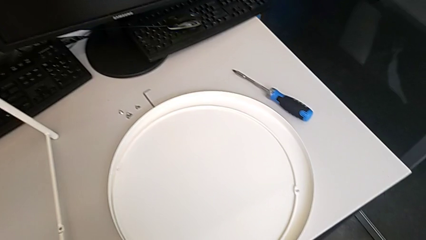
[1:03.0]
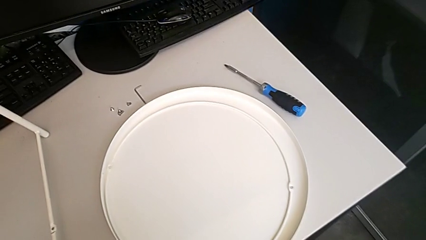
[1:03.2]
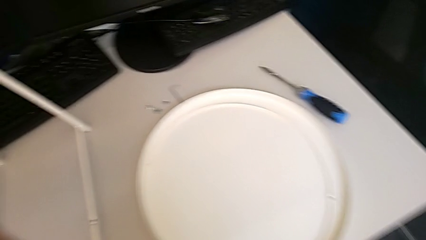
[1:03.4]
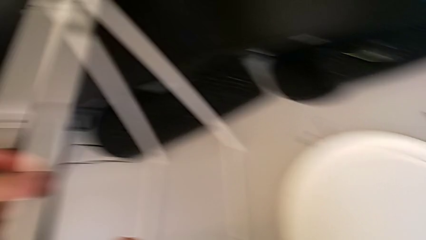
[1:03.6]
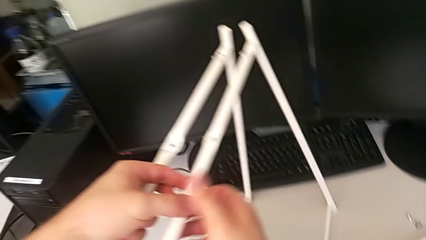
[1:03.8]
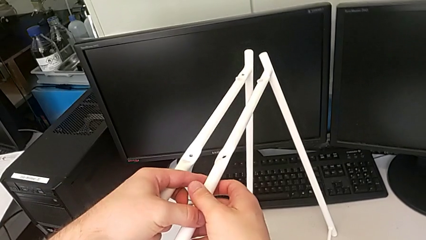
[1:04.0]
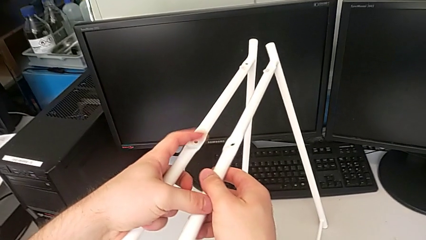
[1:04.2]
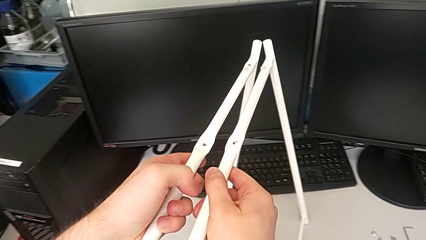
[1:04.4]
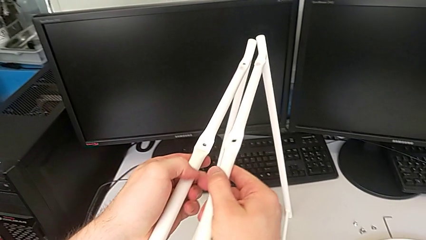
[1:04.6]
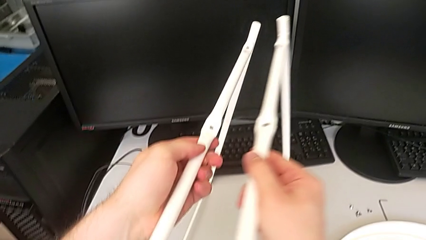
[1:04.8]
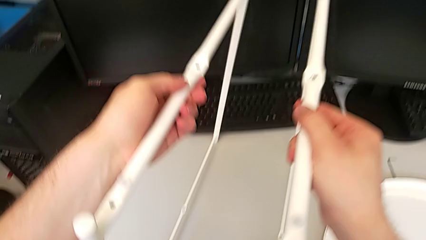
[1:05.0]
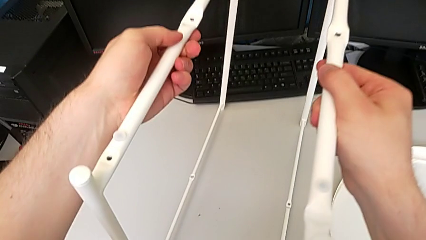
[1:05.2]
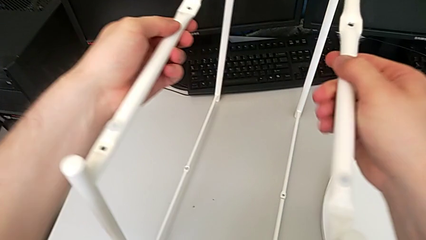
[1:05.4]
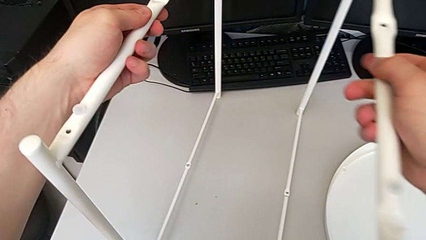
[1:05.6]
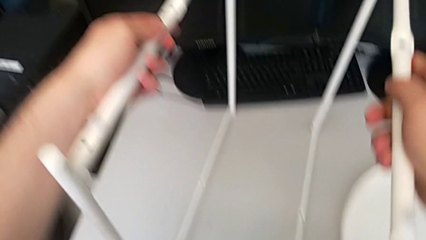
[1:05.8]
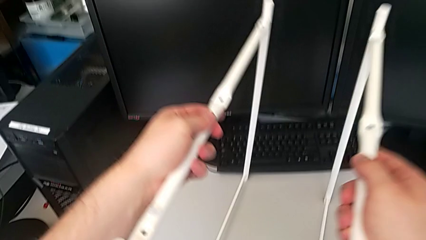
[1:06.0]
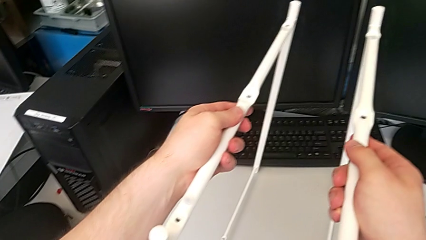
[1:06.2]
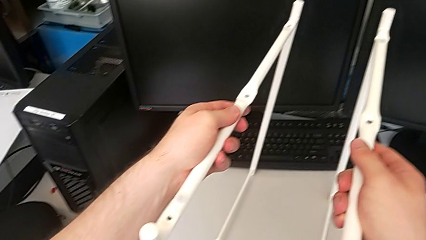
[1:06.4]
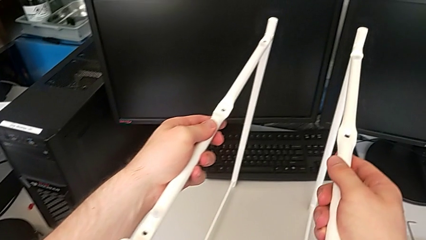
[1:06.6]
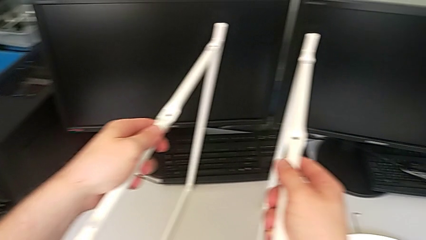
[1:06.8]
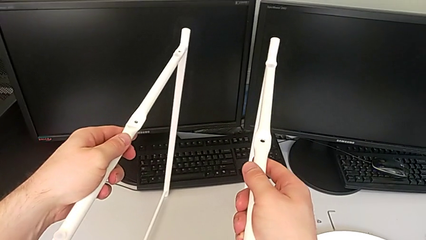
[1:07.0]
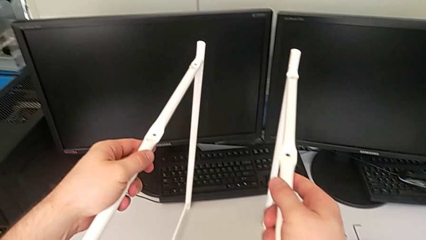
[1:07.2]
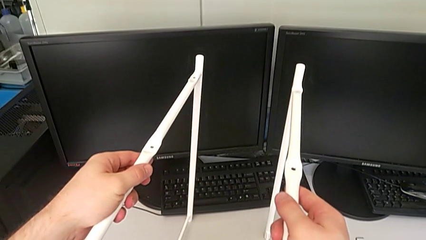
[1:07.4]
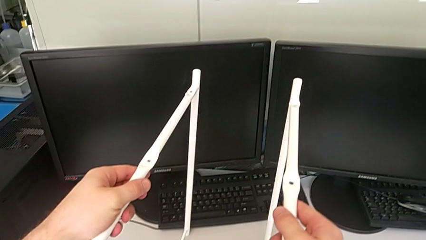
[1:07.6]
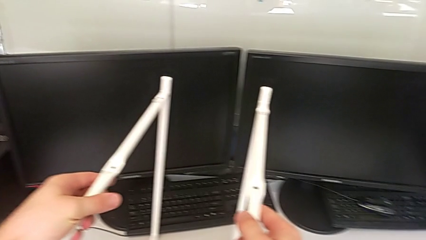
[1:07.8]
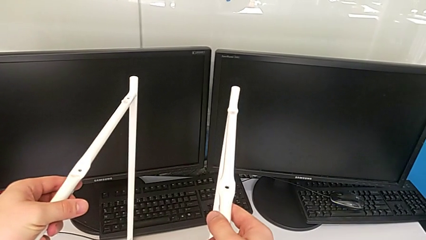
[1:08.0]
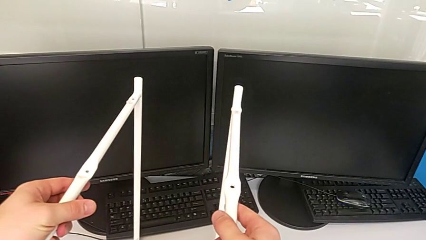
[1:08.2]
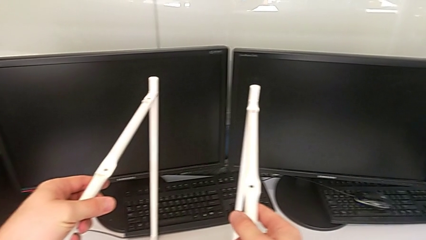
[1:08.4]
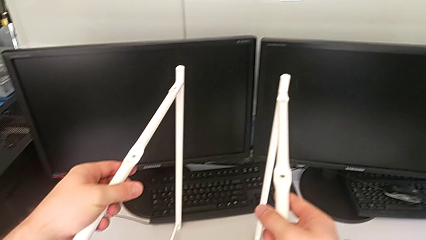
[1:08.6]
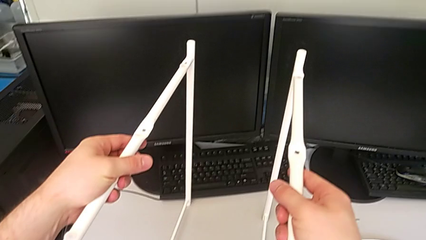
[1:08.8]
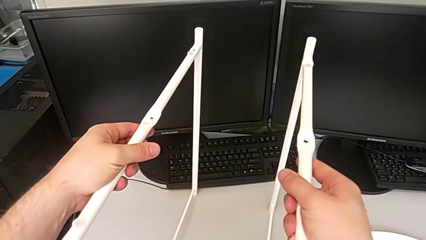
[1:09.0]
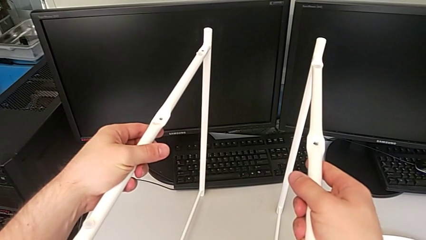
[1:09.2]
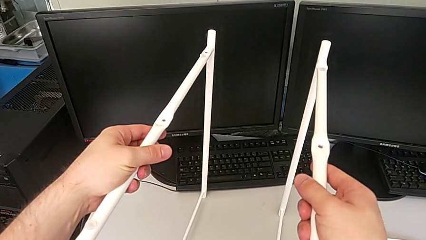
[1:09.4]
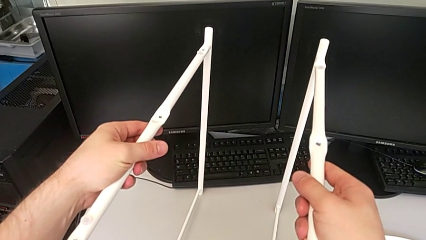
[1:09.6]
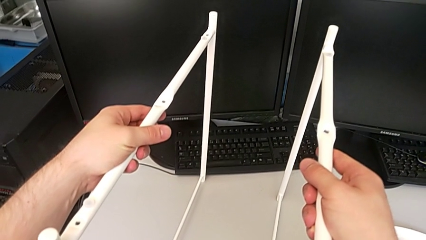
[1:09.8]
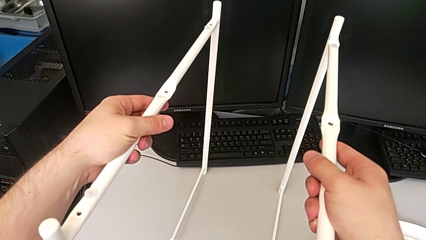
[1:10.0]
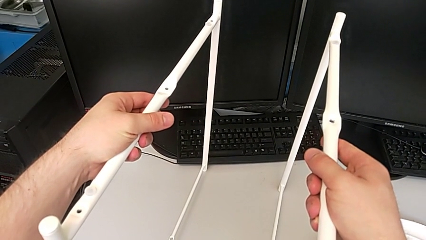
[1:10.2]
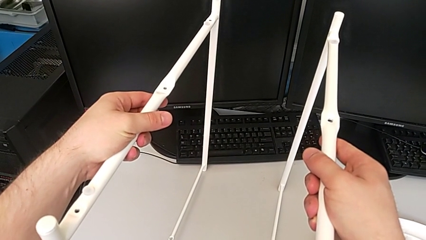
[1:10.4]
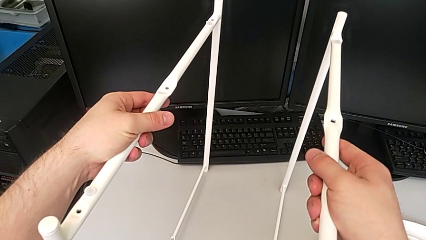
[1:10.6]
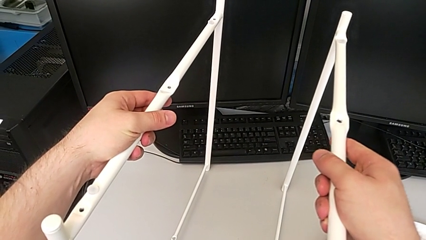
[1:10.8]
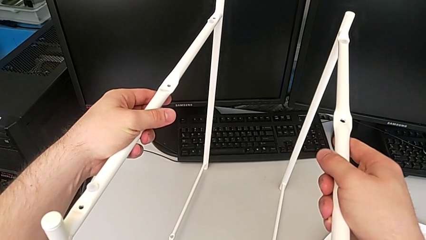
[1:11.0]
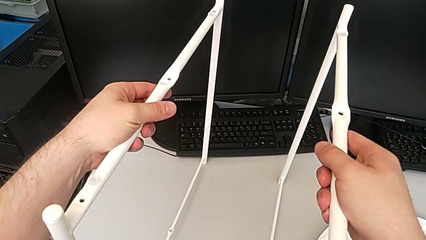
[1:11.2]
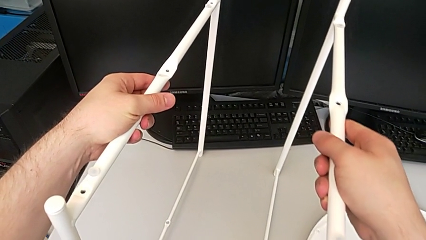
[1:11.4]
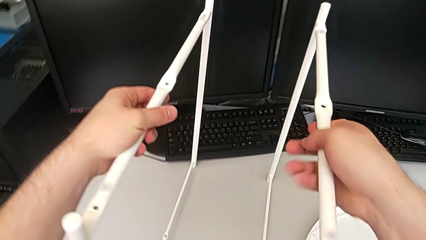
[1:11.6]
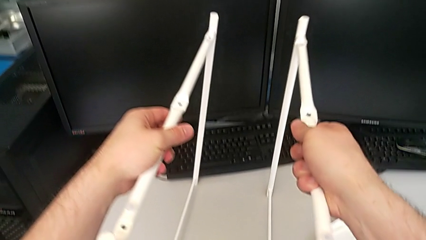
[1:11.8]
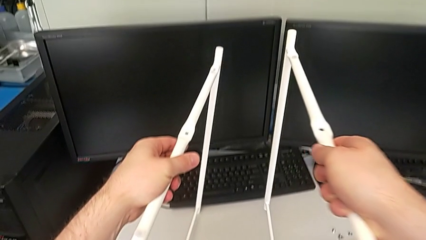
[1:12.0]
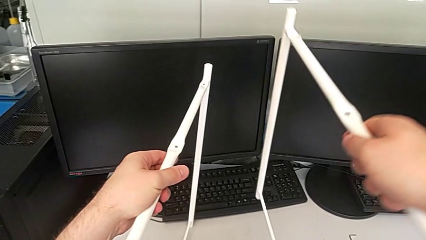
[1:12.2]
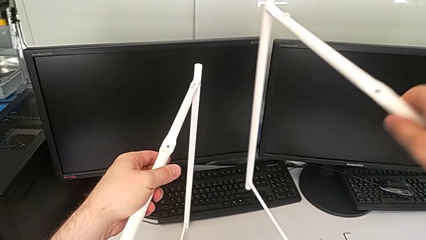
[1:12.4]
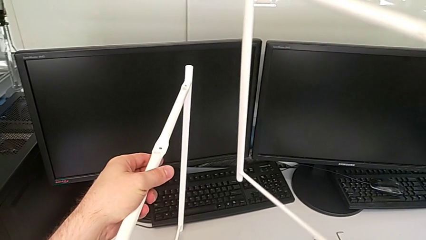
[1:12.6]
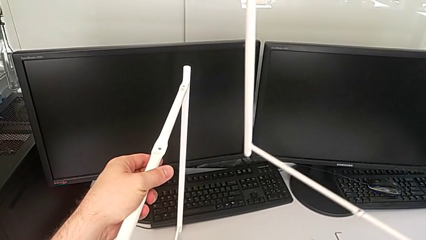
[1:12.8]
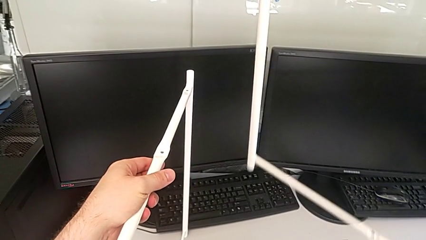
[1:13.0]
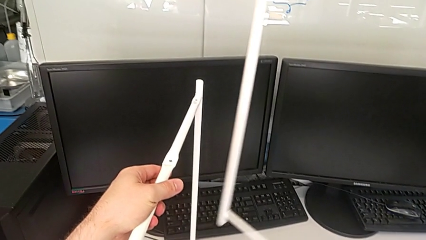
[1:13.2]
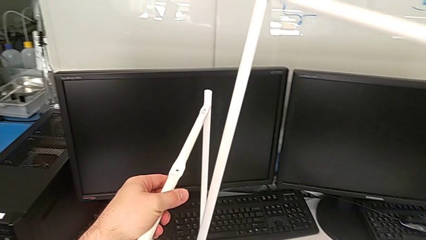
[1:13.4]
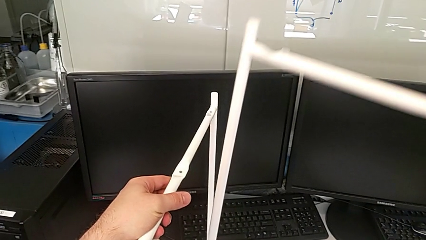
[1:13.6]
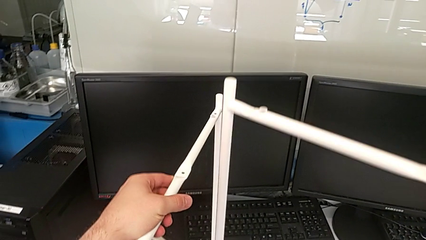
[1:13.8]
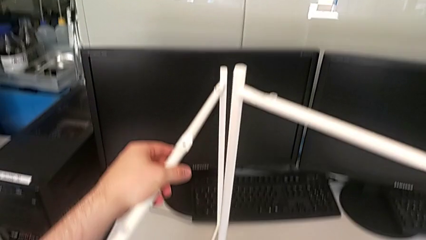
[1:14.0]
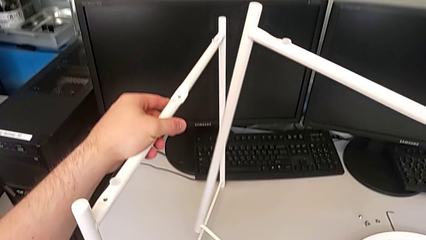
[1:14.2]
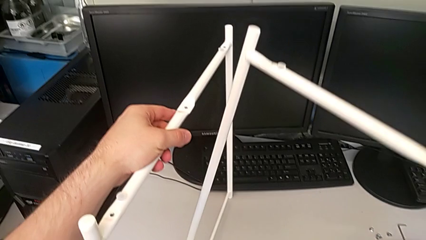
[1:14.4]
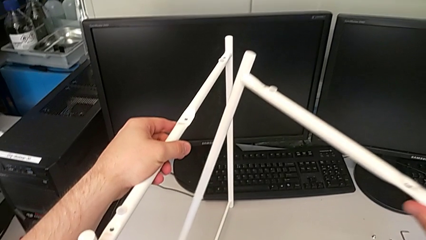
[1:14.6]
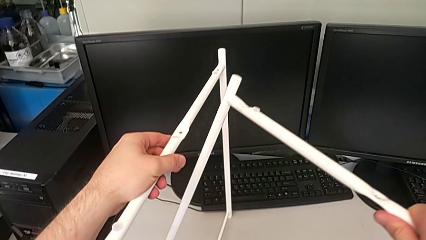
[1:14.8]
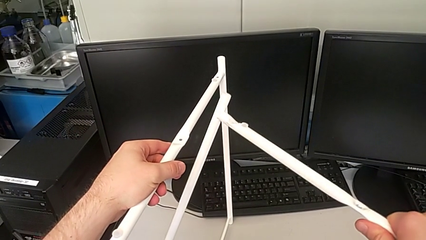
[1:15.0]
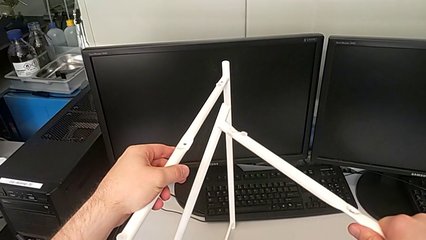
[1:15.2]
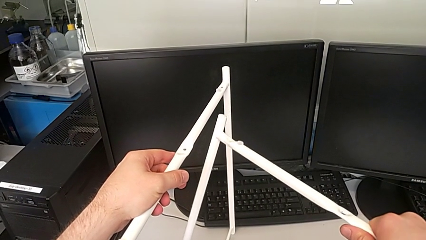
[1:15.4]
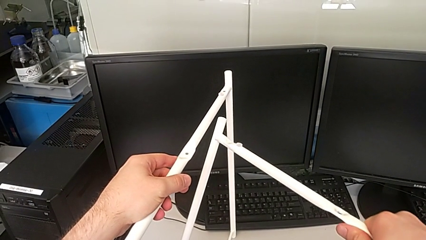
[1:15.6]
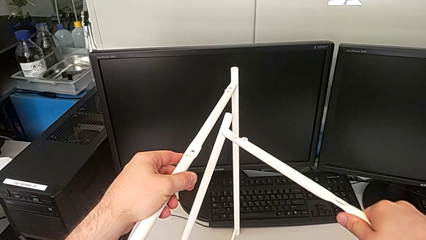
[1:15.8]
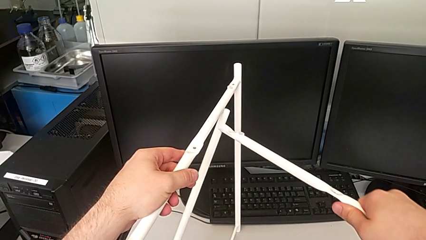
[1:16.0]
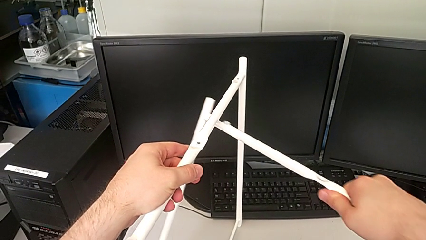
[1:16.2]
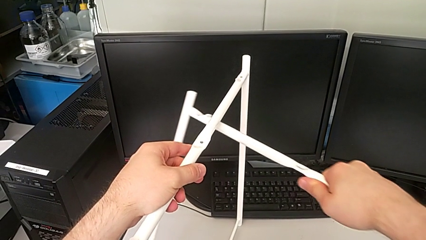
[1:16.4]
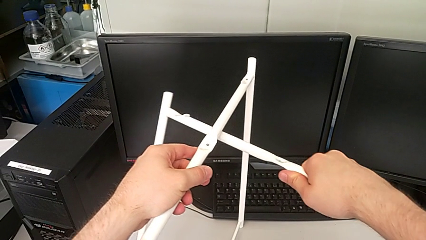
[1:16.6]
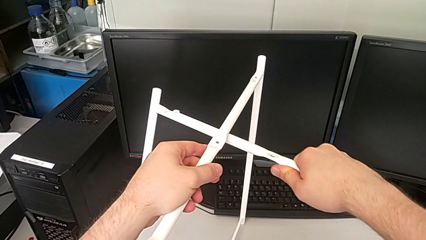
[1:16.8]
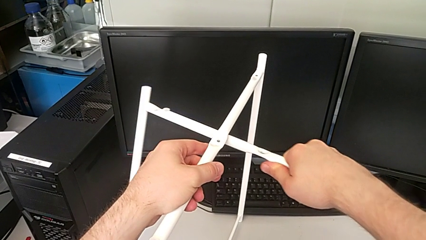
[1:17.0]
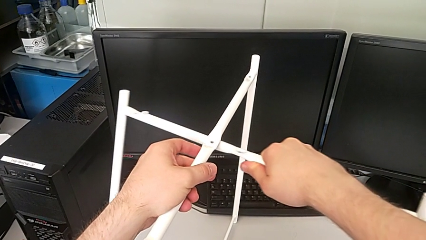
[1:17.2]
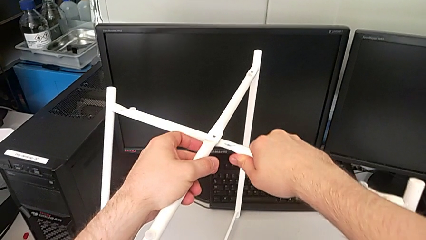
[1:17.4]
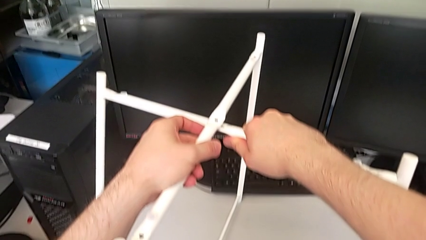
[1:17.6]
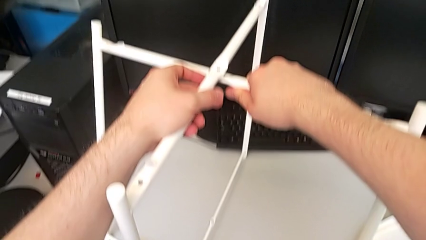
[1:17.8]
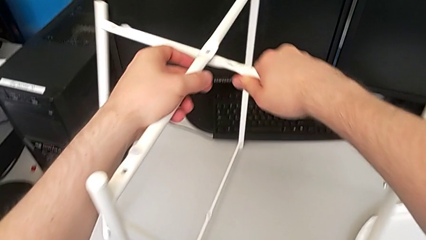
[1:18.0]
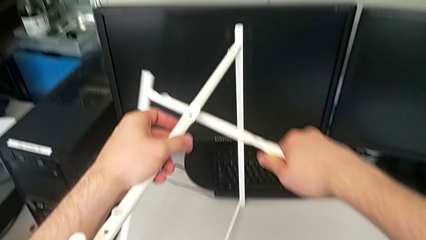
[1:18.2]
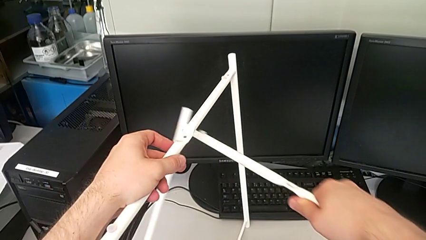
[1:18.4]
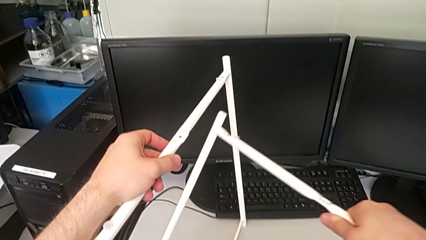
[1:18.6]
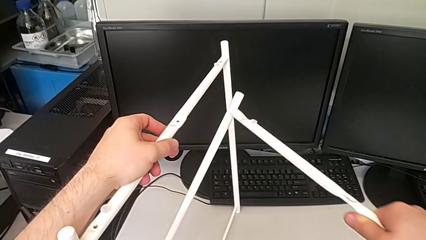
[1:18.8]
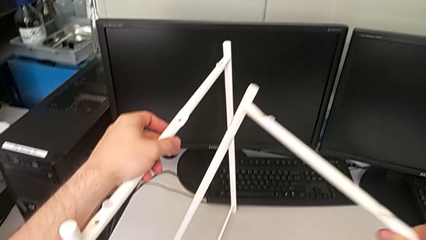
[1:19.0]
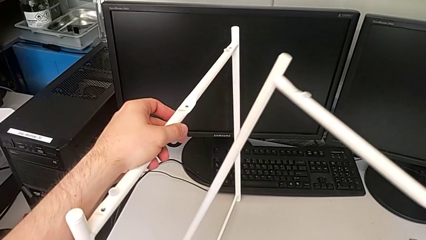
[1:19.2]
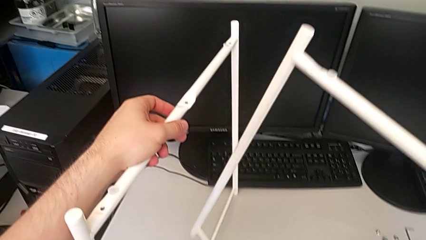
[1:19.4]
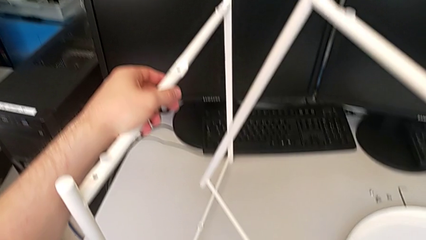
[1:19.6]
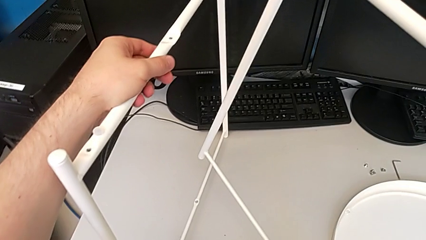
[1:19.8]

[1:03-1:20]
The camera wearer is assembling the legs. They inspect the leg, hold it, lift the second leg, wrongly align the leg, intertwining the legs in the wrong position, and withdraw it.
